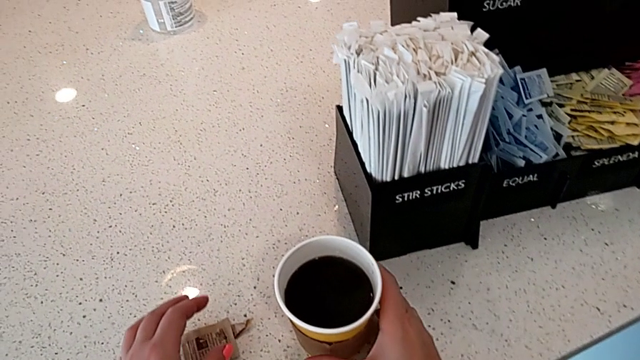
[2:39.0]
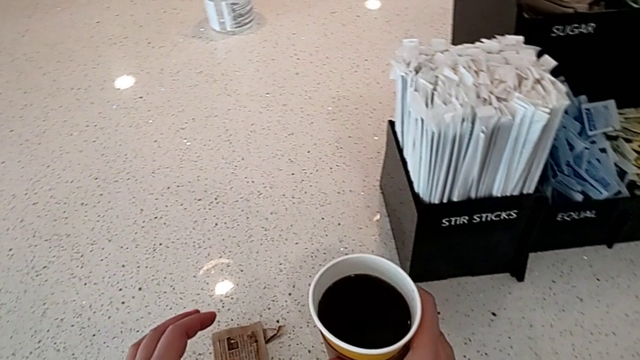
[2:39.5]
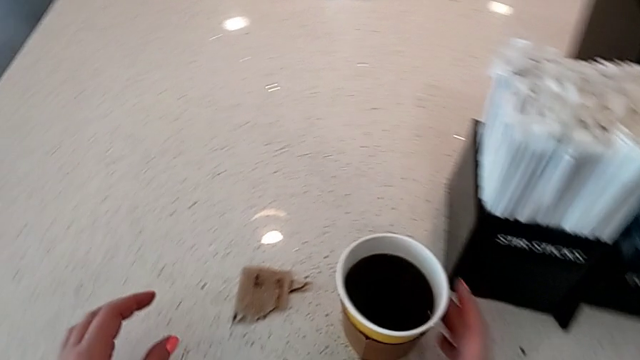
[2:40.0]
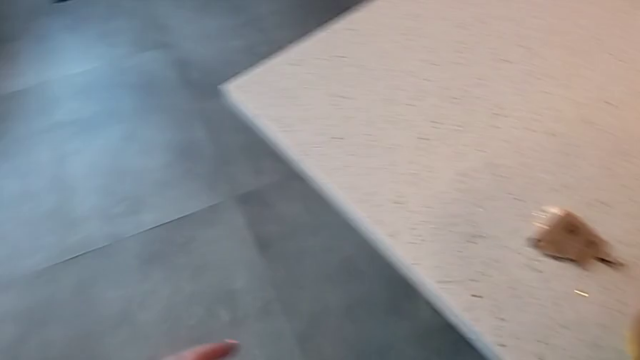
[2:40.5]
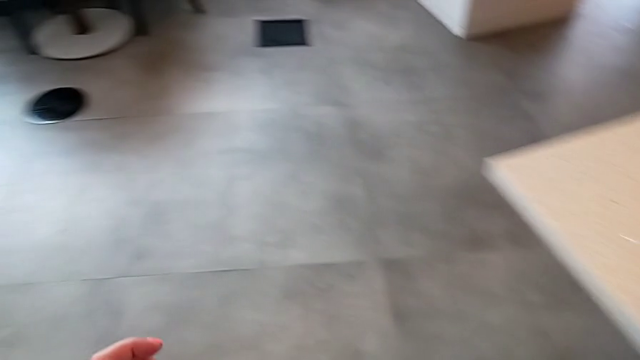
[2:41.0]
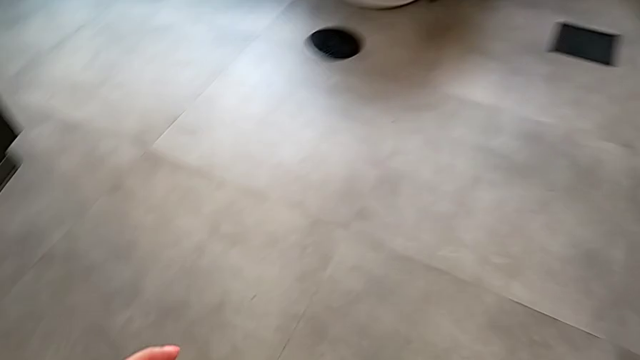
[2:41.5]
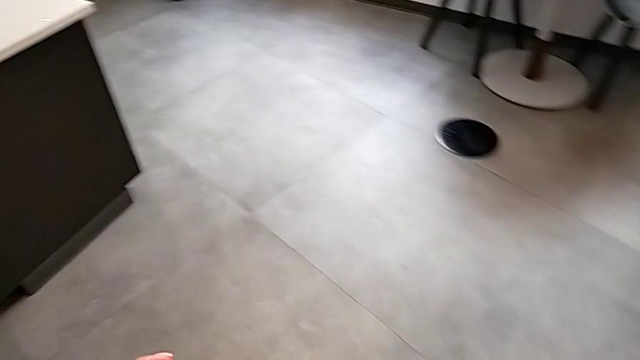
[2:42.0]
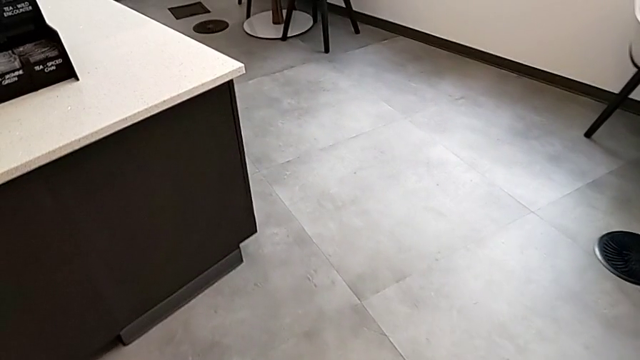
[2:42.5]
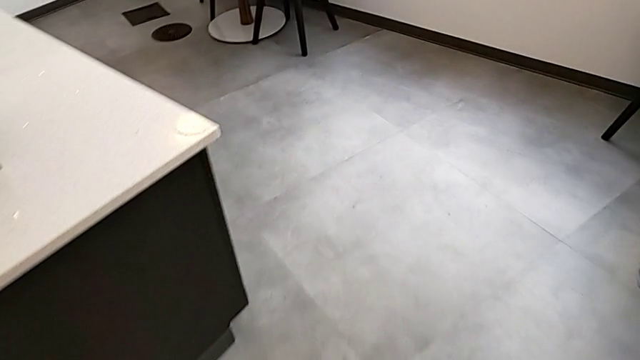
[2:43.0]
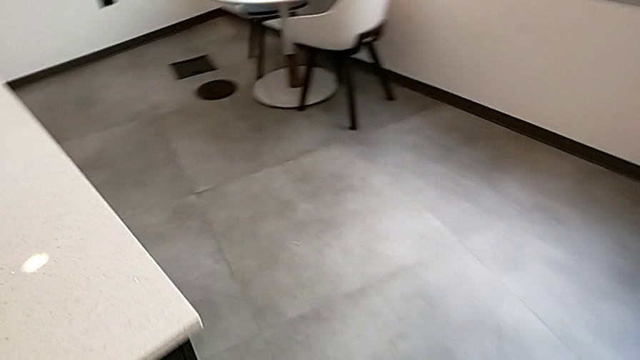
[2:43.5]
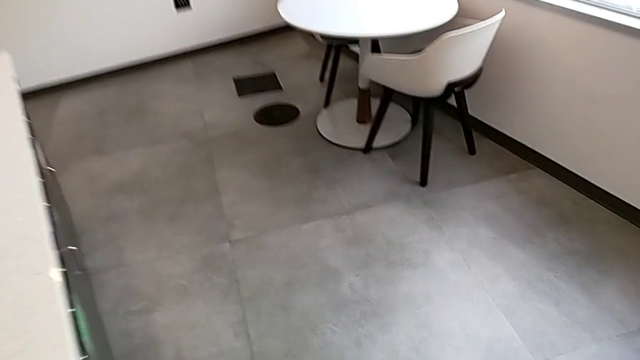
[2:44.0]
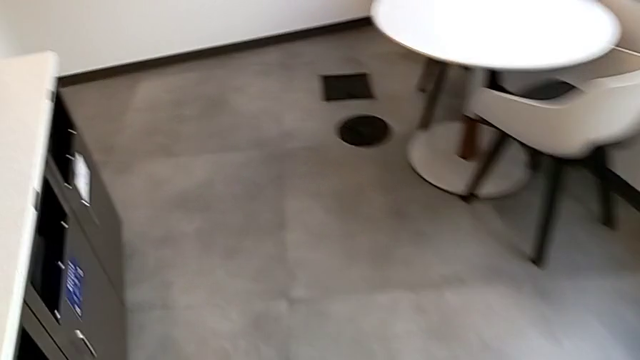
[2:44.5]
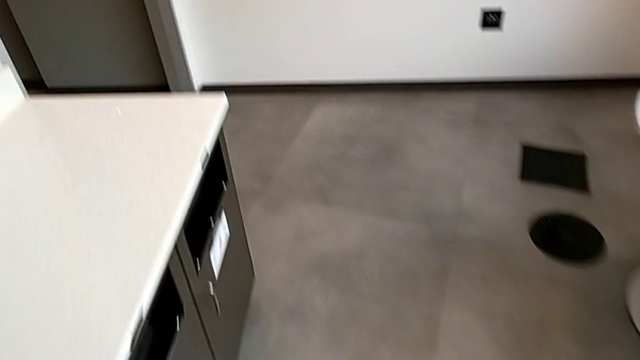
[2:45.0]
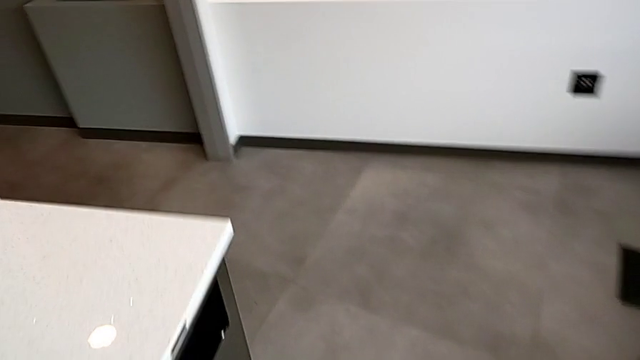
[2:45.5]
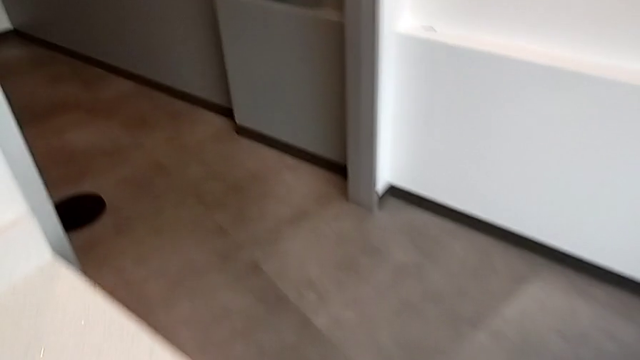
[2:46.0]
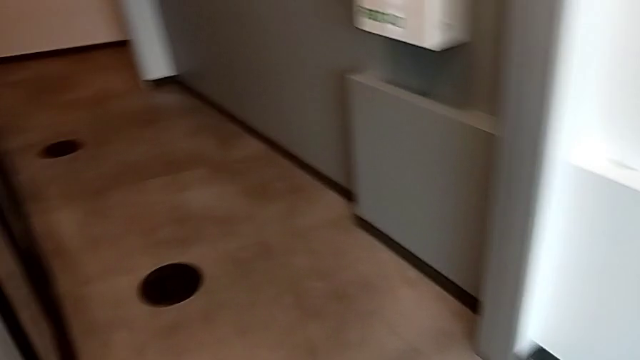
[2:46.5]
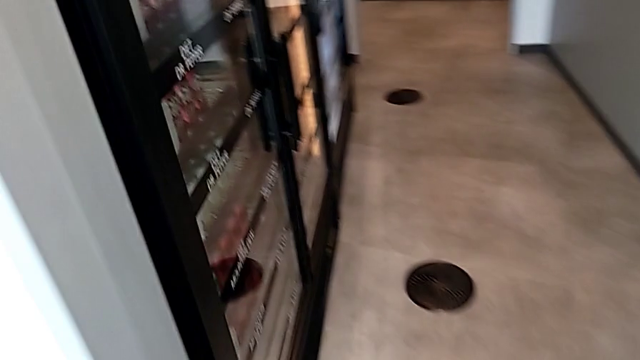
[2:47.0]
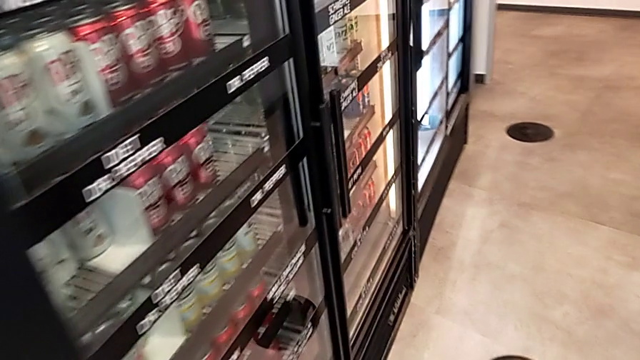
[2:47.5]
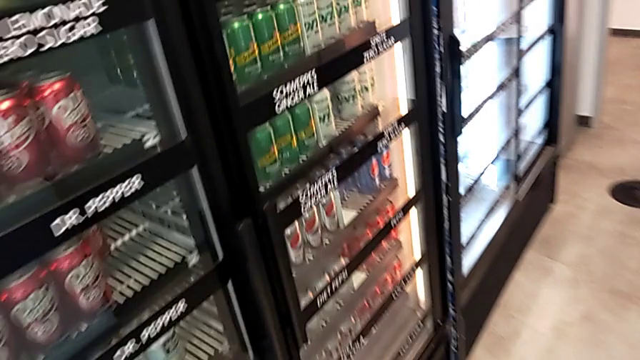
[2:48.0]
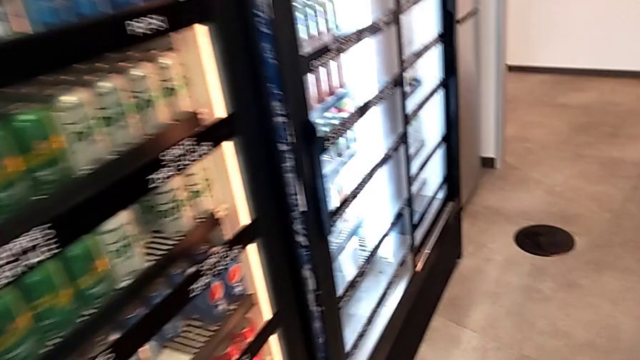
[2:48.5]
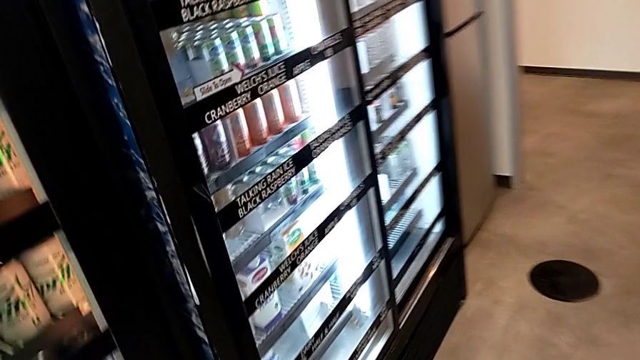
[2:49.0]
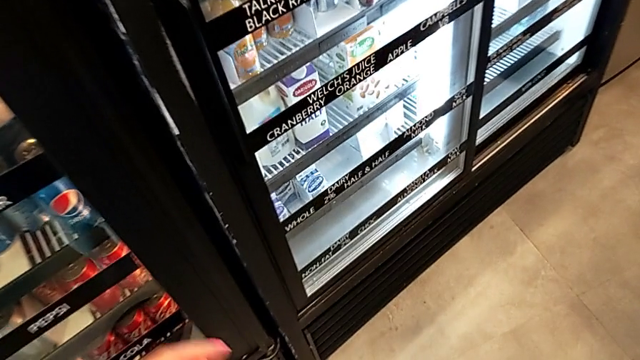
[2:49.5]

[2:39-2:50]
The camera wearer is adding milk to their coffee.

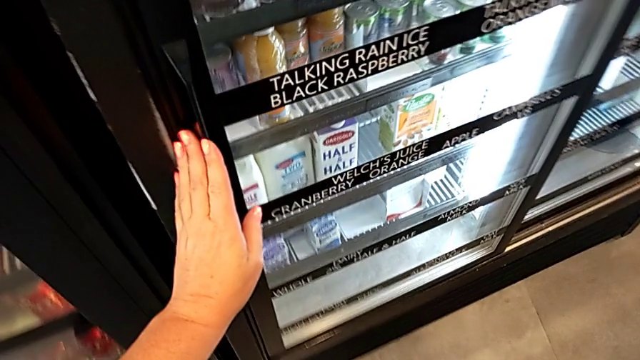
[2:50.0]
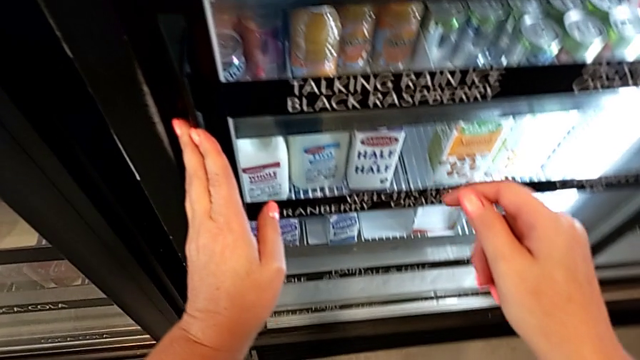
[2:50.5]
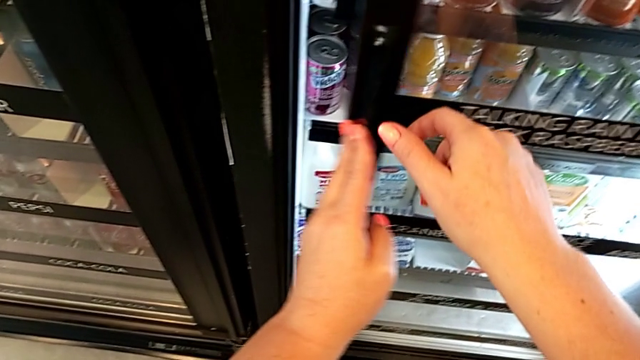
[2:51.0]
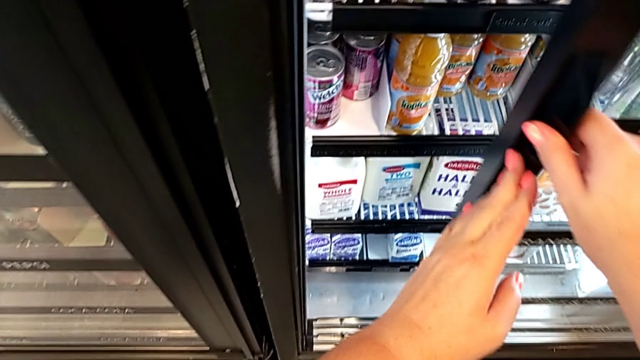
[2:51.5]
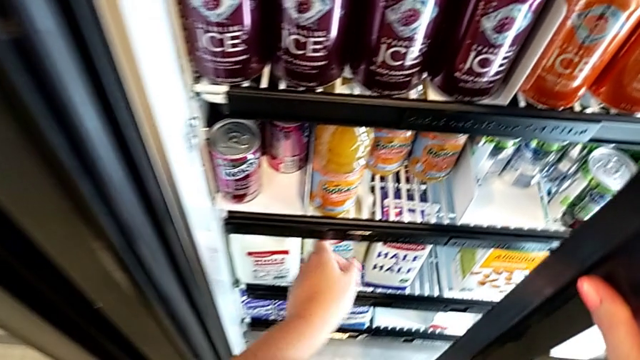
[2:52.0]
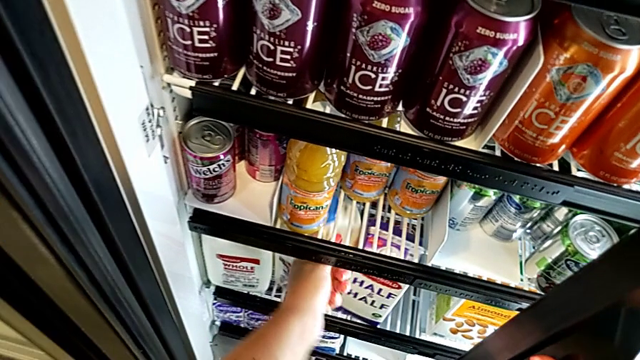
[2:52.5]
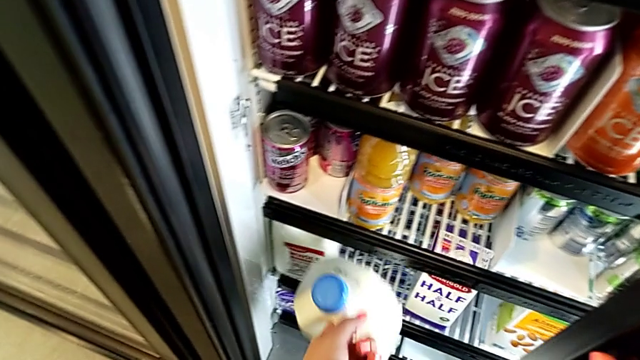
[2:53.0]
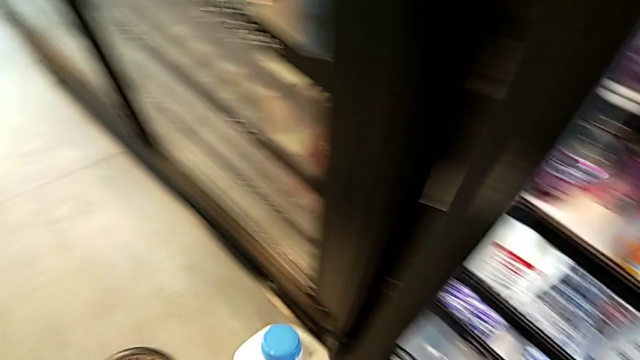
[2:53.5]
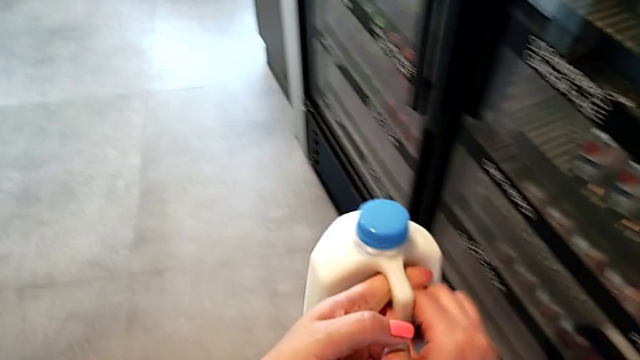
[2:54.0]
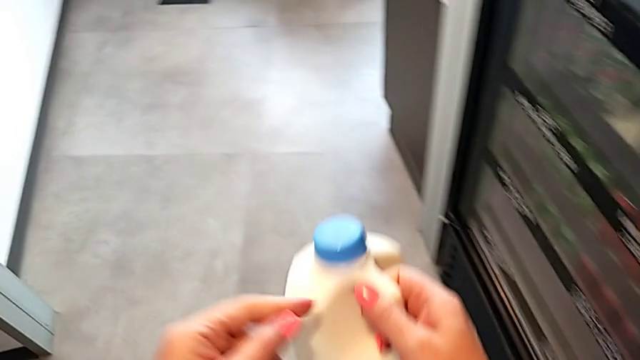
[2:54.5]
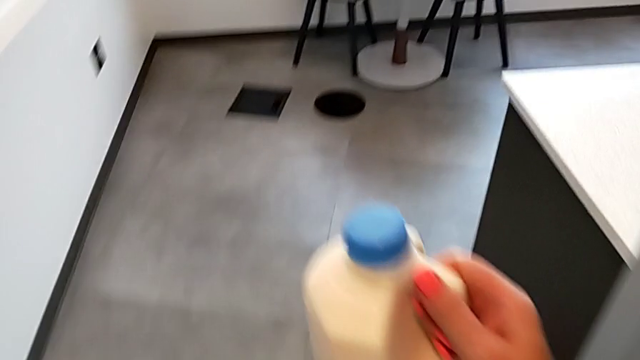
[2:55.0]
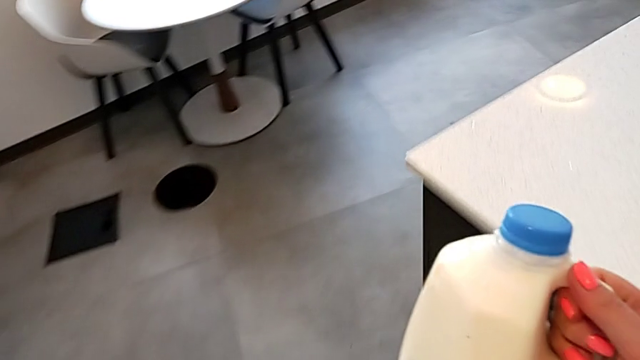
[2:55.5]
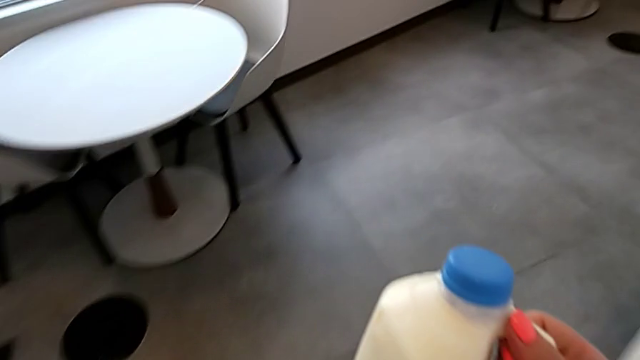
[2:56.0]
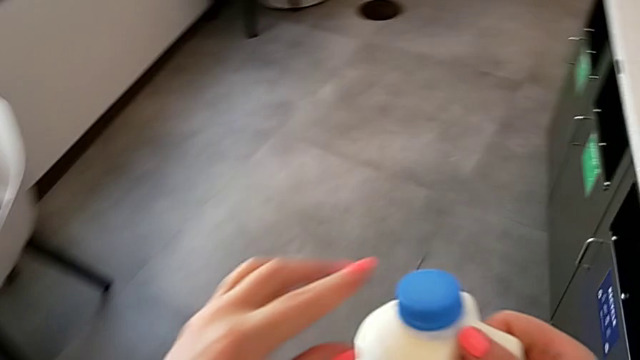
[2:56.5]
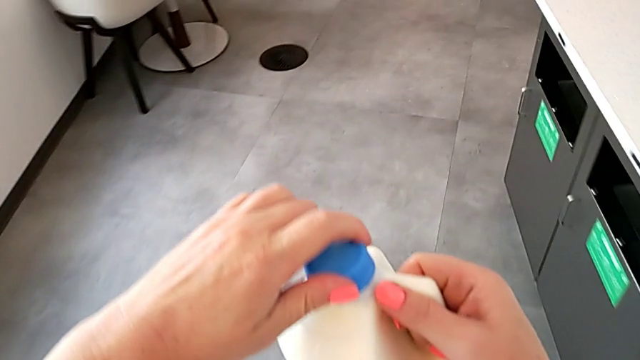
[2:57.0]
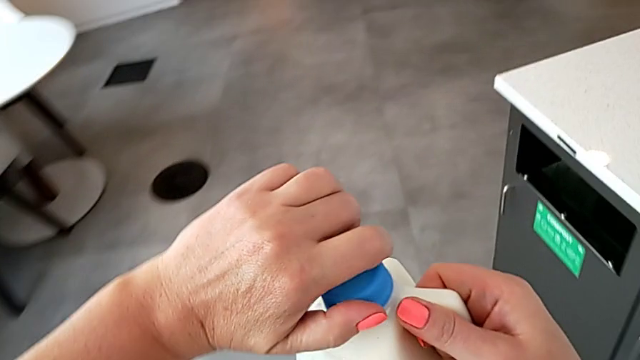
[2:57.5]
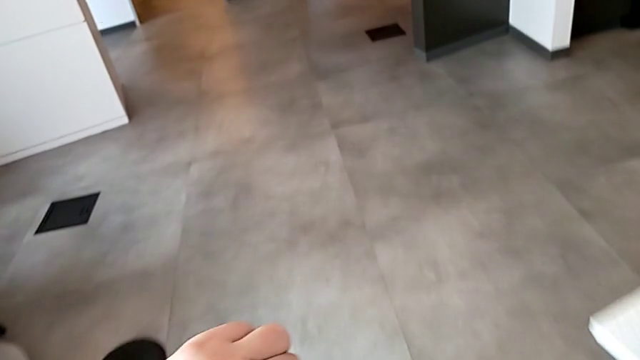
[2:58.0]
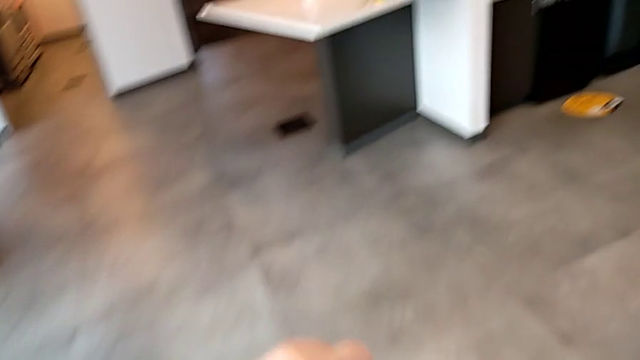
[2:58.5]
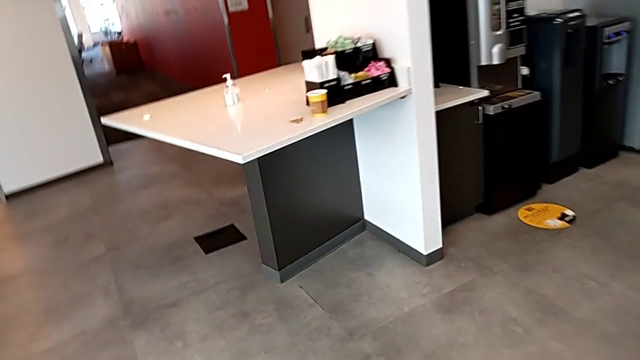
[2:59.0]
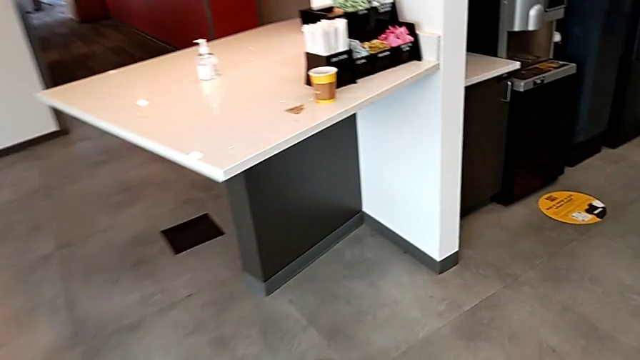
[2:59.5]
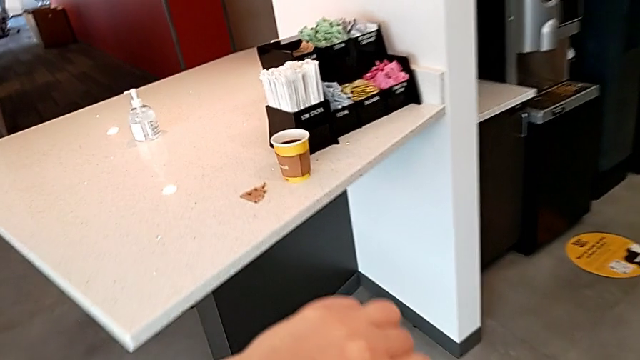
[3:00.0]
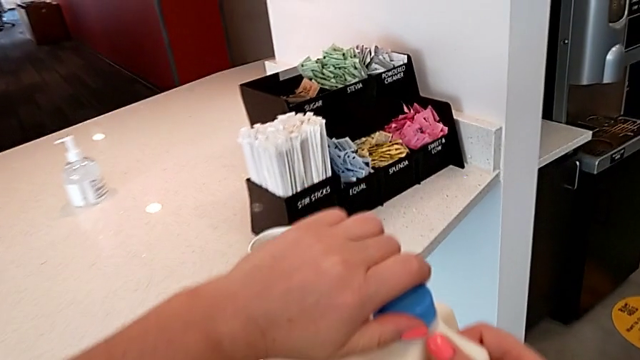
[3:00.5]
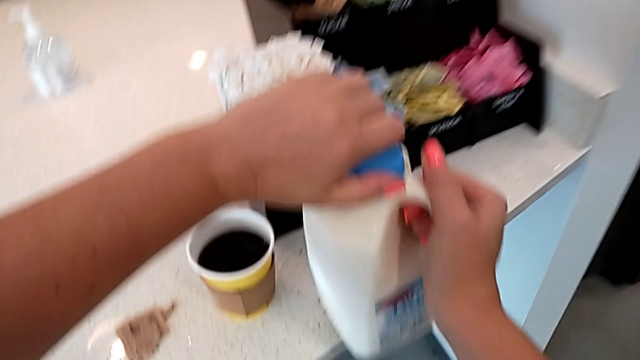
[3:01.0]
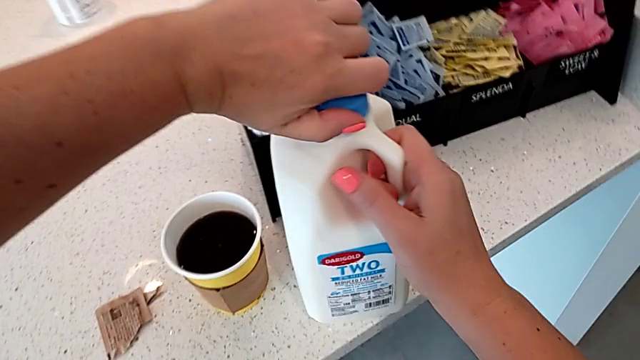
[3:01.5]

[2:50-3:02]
The camera wearer is adding milk to their coffee. They open the fridge, grab the milk and hold it.
